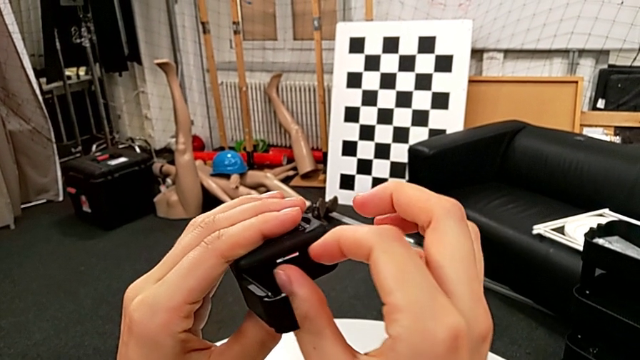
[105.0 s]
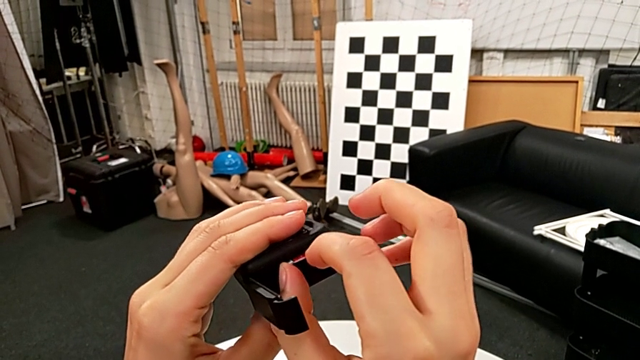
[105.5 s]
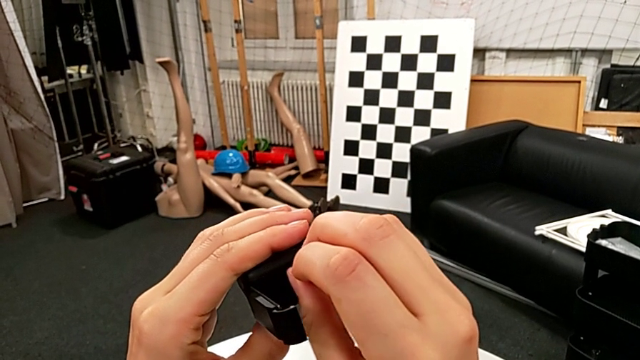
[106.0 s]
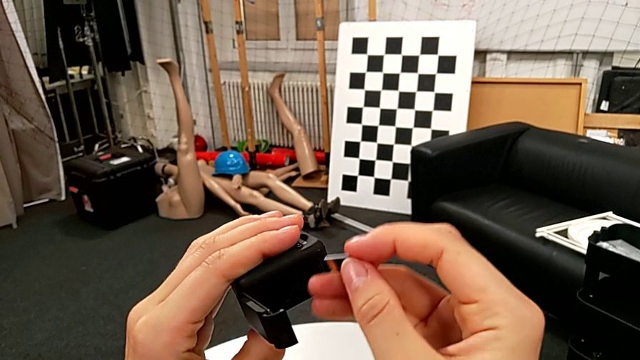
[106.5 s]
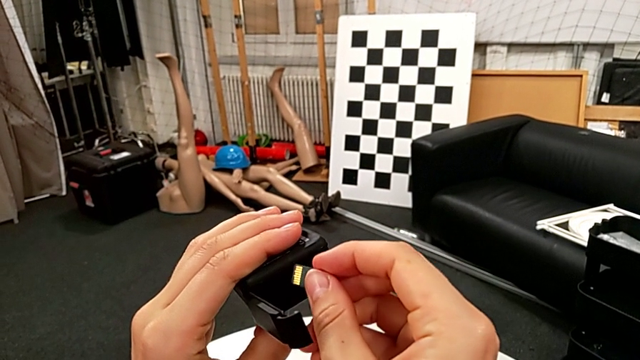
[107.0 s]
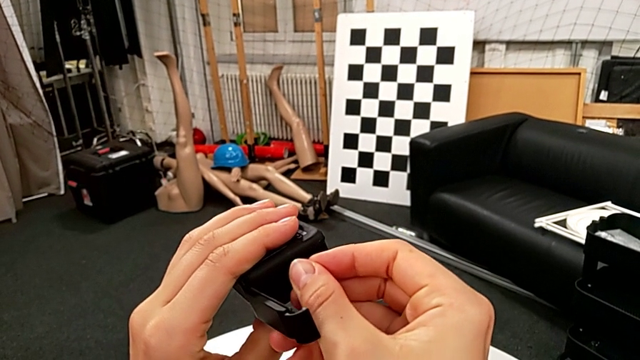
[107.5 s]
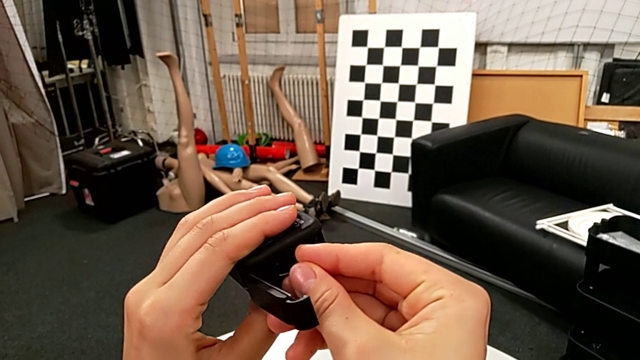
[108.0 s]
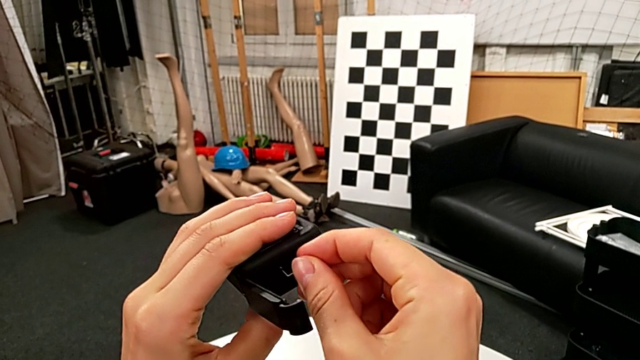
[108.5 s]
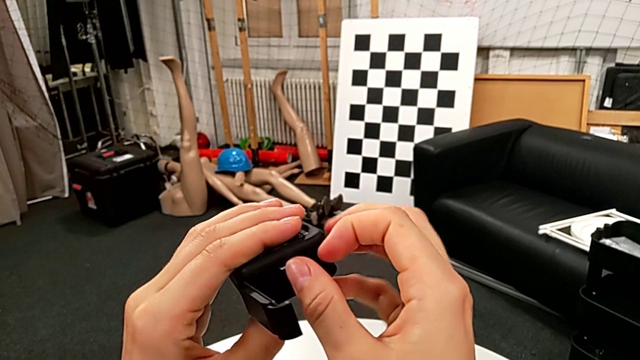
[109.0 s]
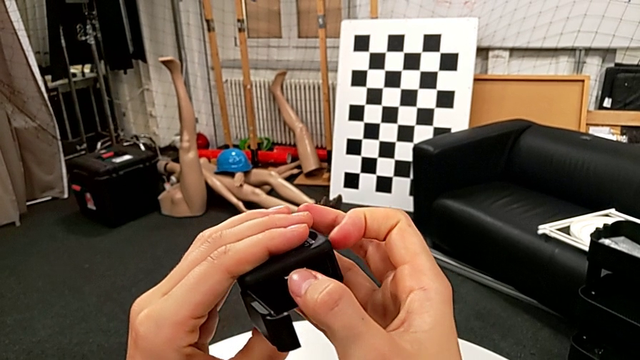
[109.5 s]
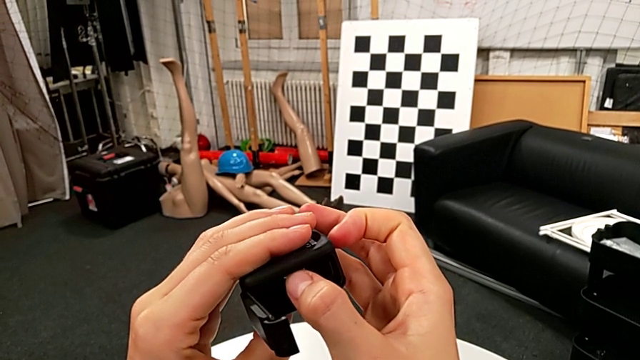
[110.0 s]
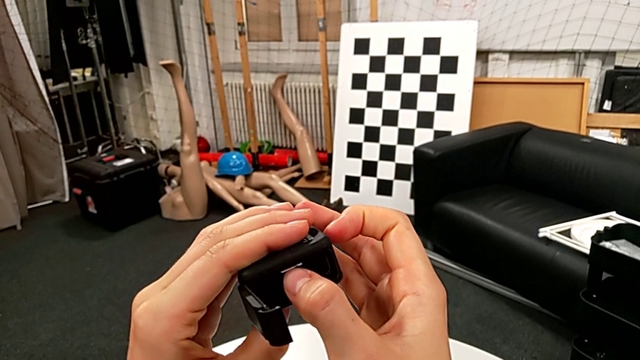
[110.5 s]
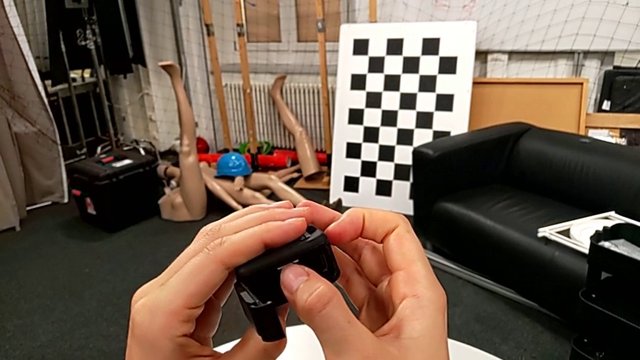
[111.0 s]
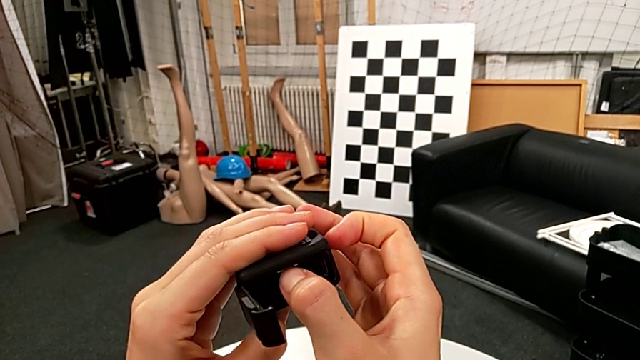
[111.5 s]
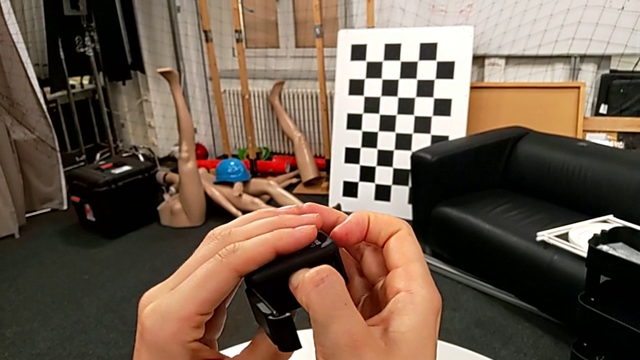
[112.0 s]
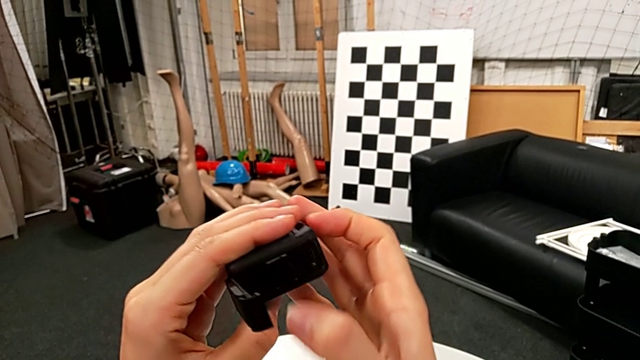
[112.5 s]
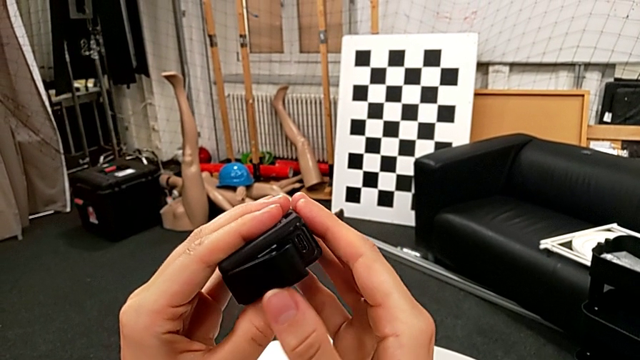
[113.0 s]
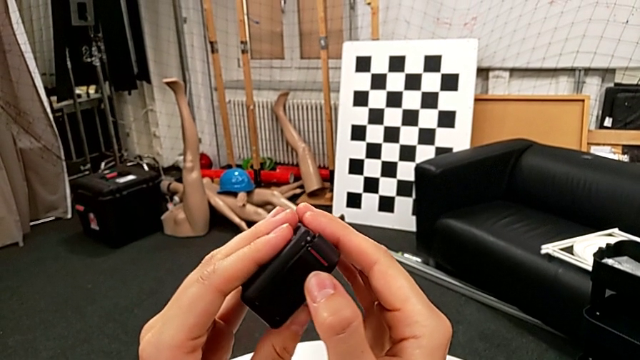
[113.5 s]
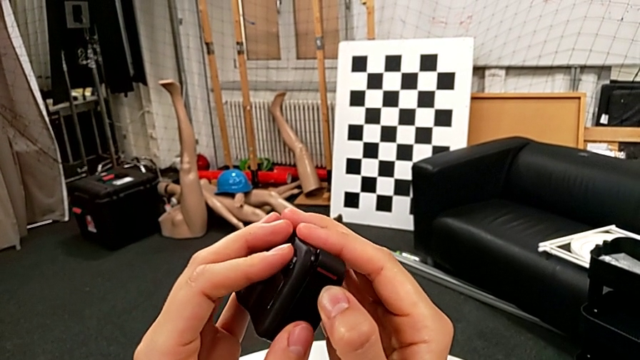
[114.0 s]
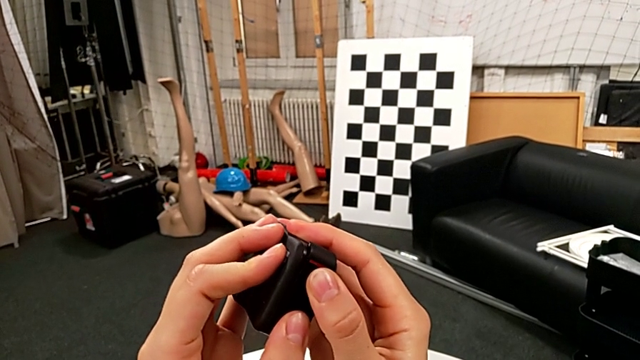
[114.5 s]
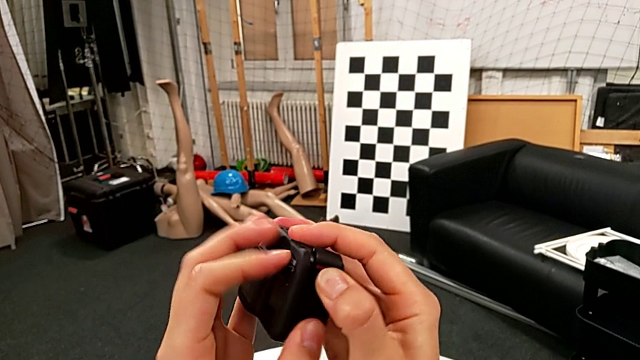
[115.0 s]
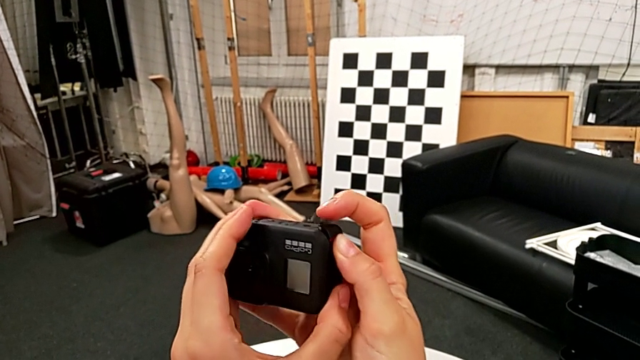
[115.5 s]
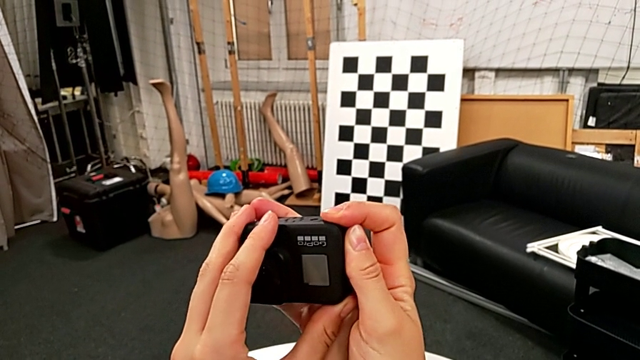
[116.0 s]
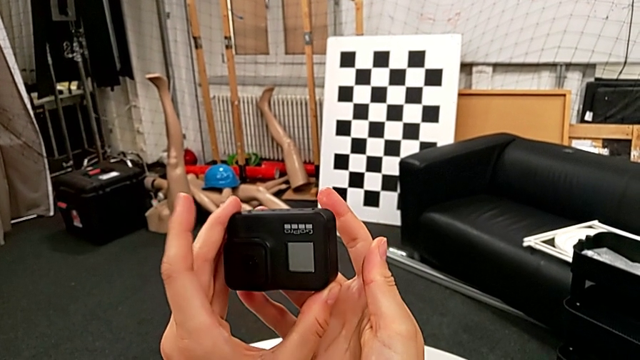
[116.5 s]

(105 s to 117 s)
The camera wearer is exchanging an SD card. They withdraw the new SD card, insert it, push it, close the battery door and push it.

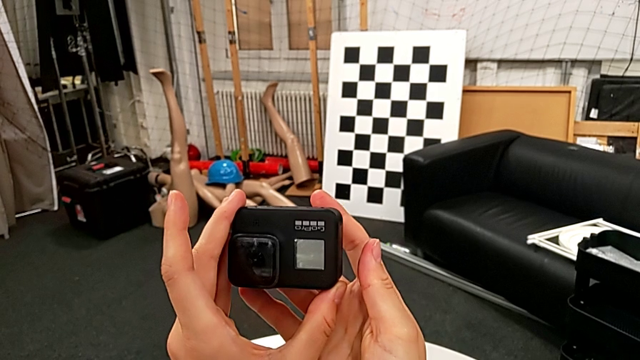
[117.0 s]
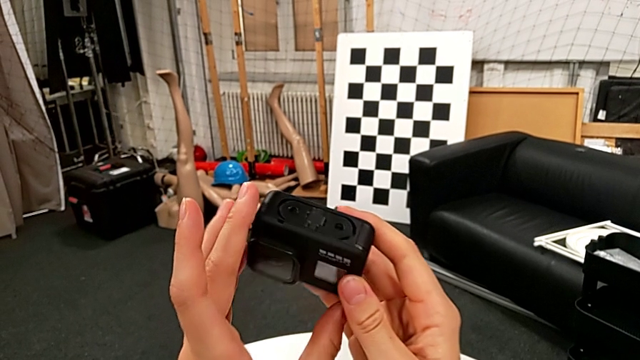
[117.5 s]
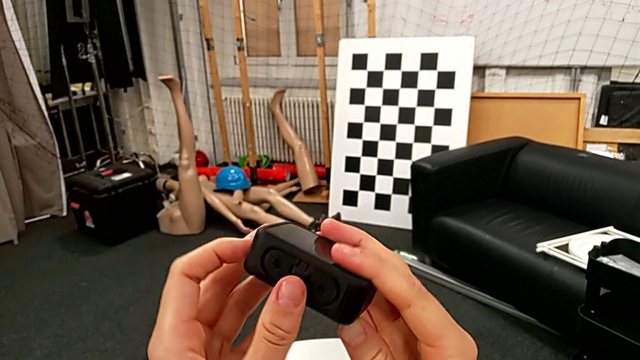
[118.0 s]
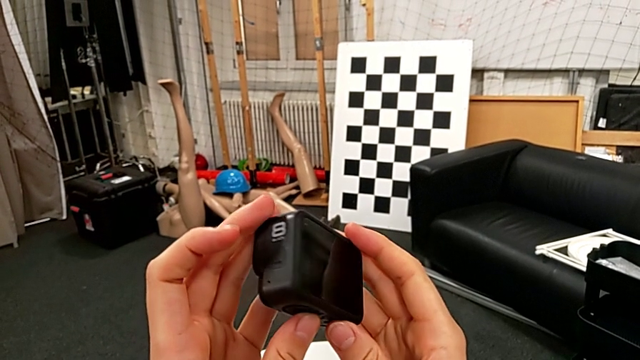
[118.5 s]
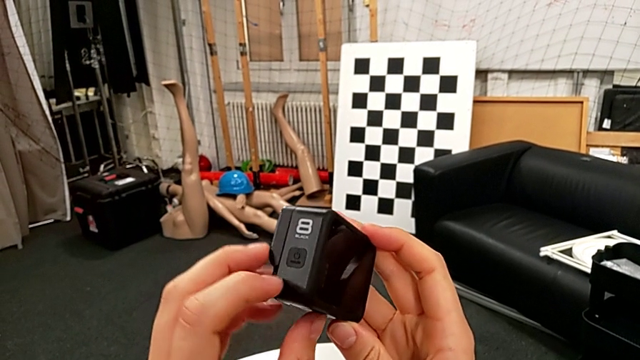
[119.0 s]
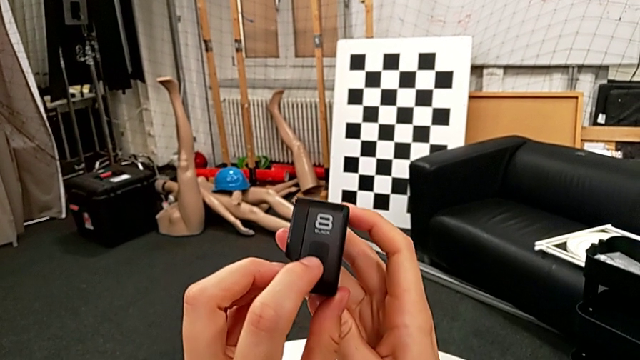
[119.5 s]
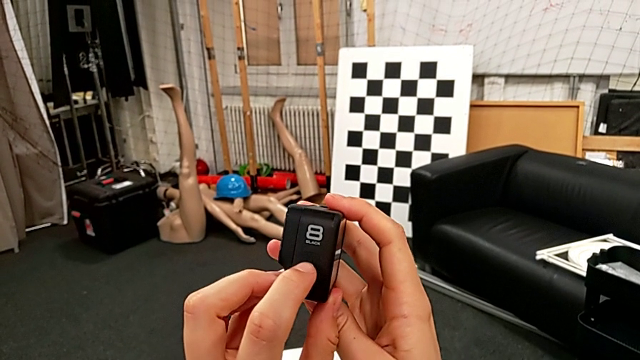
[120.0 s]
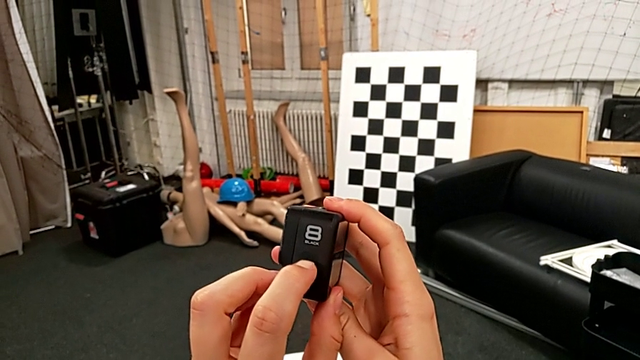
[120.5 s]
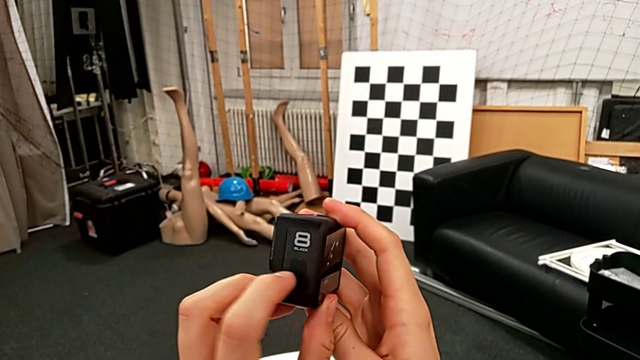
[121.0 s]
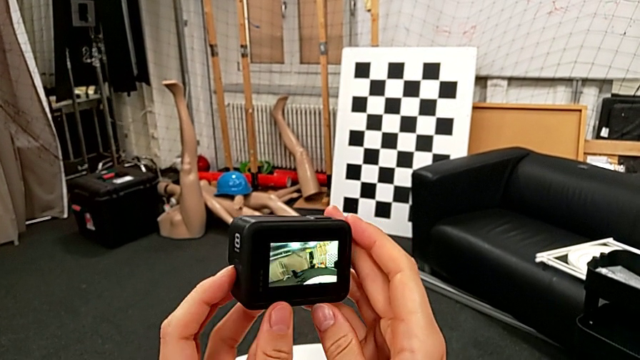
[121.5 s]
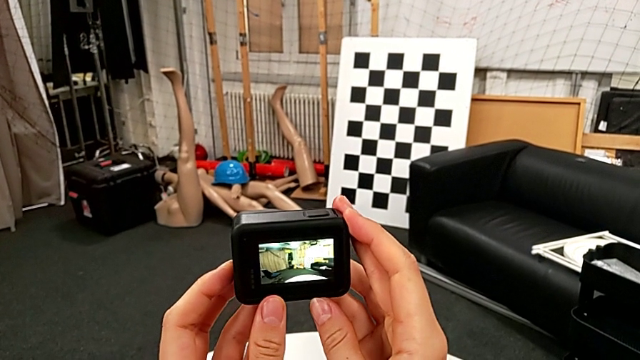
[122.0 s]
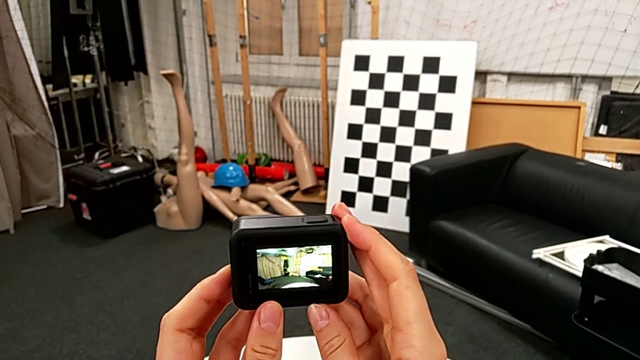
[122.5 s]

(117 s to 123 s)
The camera wearer turns on their GoPro. They inspect the GoPro and press the left button.

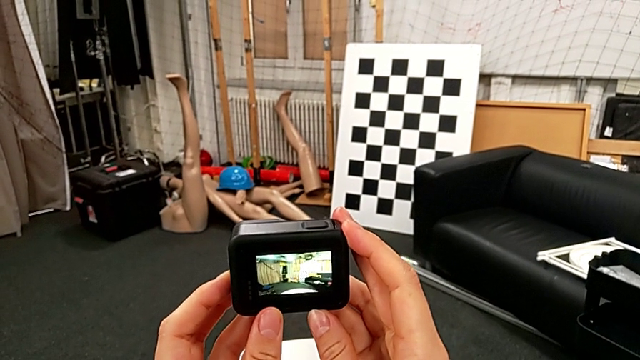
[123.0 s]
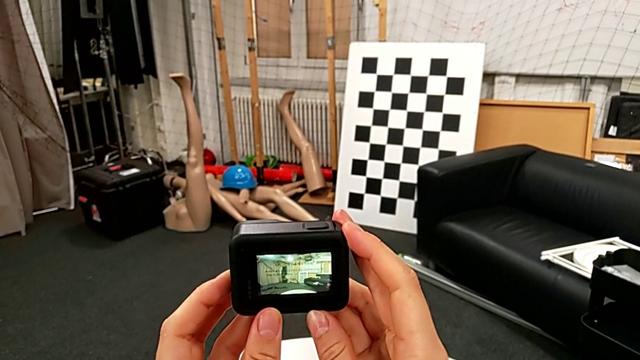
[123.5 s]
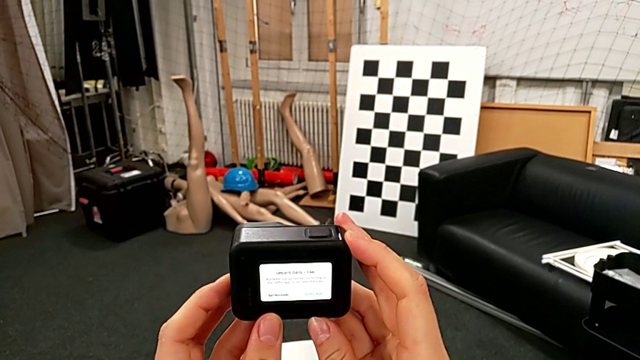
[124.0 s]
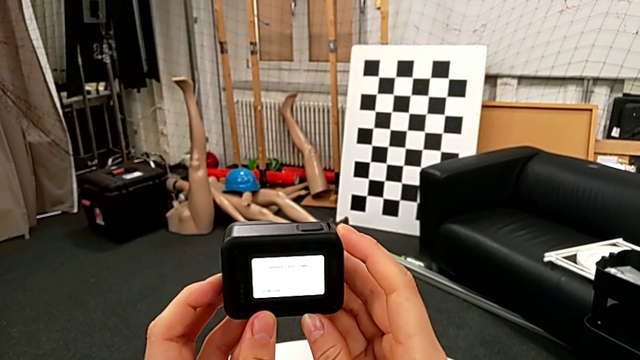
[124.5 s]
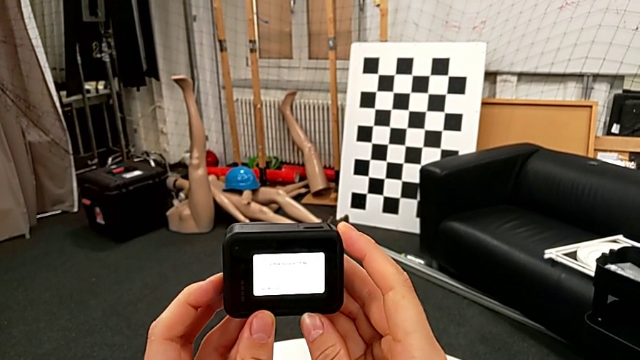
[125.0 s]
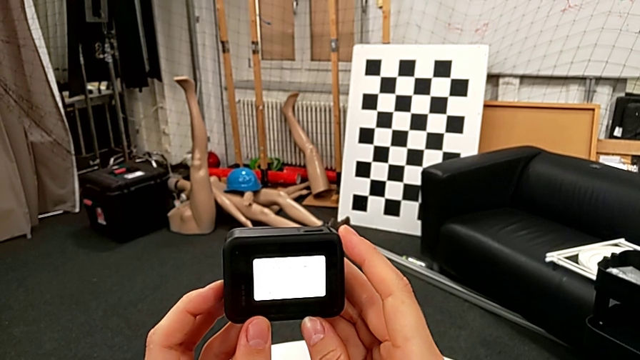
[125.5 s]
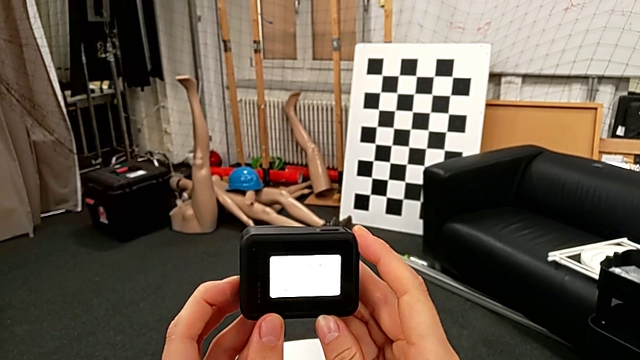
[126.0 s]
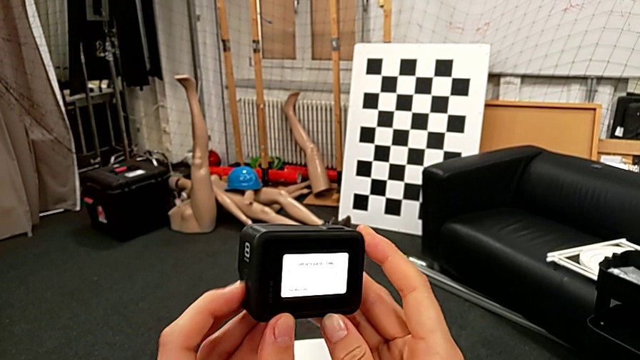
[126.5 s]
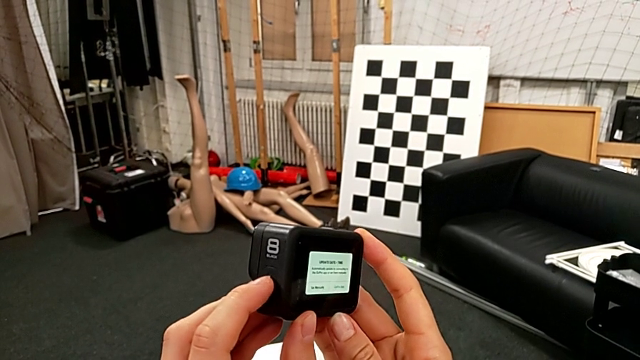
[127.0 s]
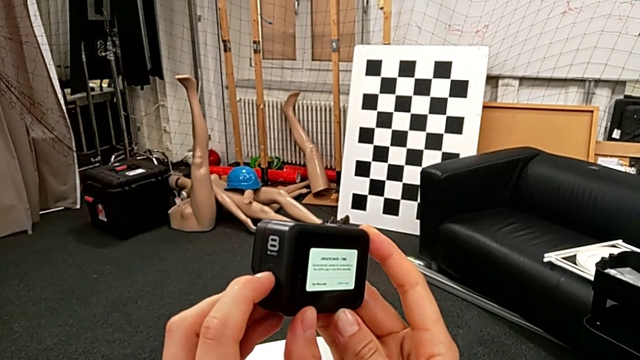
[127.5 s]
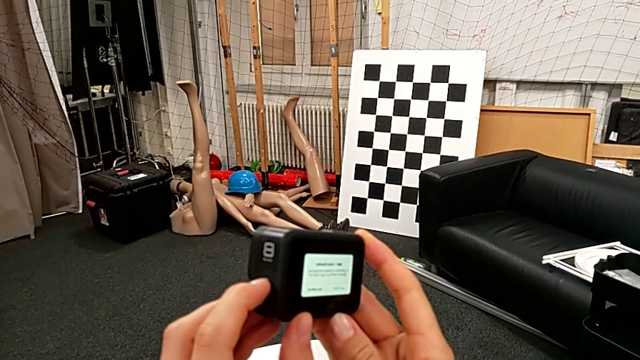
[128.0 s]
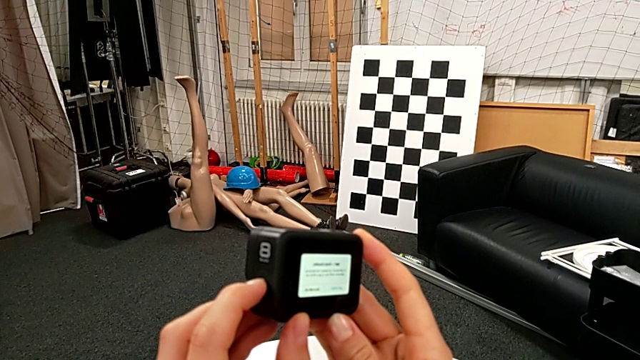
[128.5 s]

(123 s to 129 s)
The camera wearer is turning off their GoPro. They press the left button, wrongly hold it and begin to hold it.
